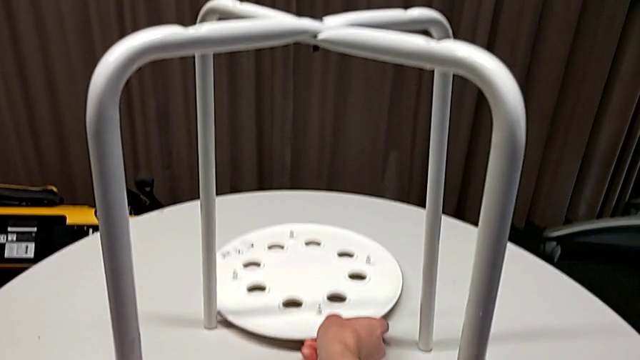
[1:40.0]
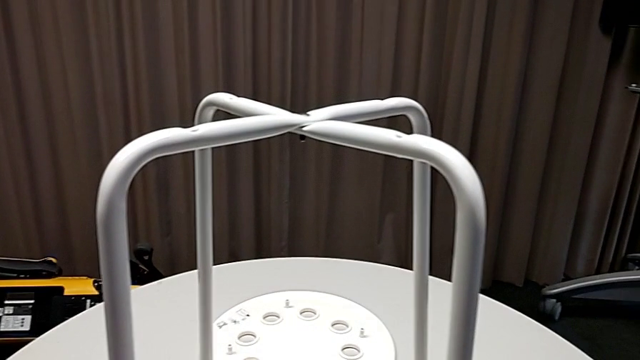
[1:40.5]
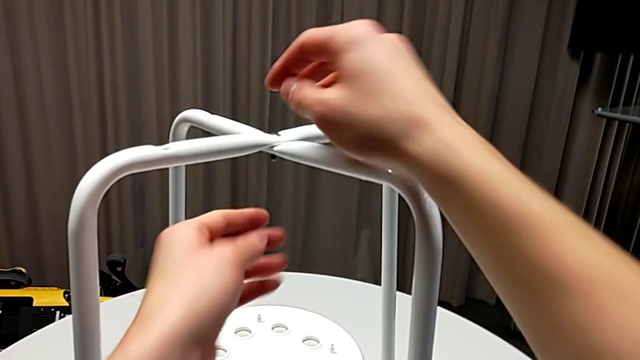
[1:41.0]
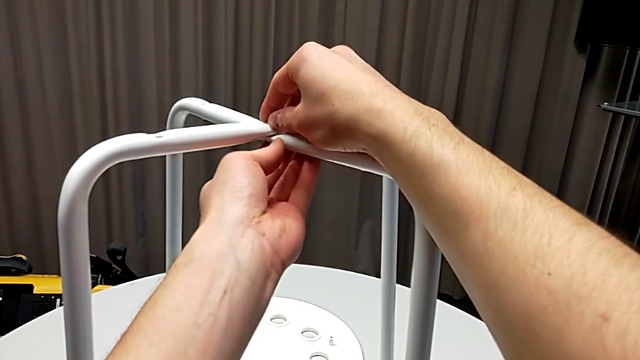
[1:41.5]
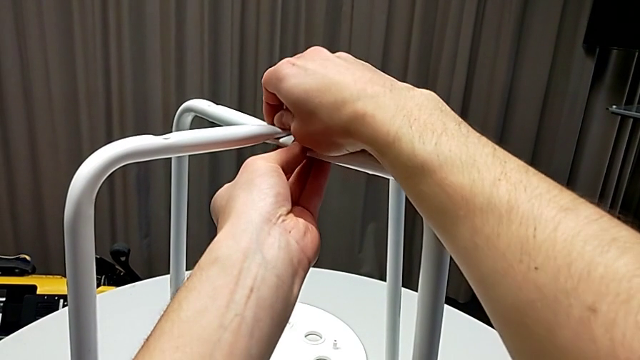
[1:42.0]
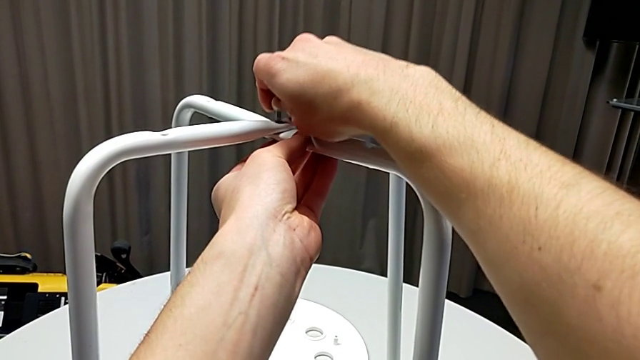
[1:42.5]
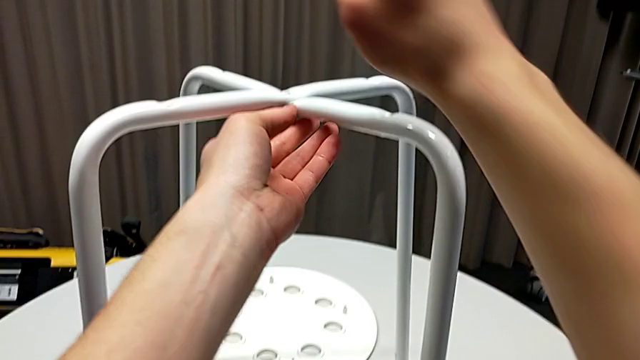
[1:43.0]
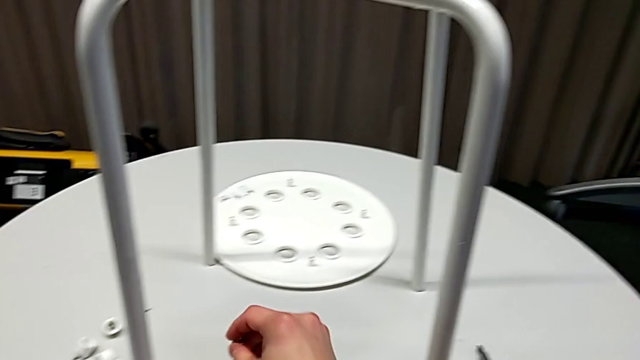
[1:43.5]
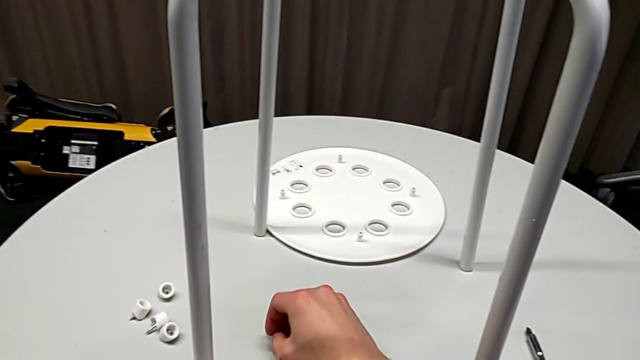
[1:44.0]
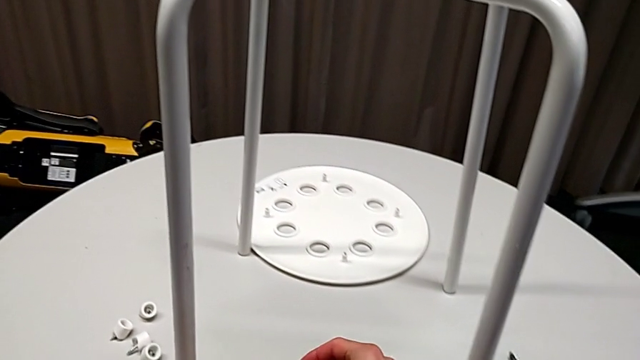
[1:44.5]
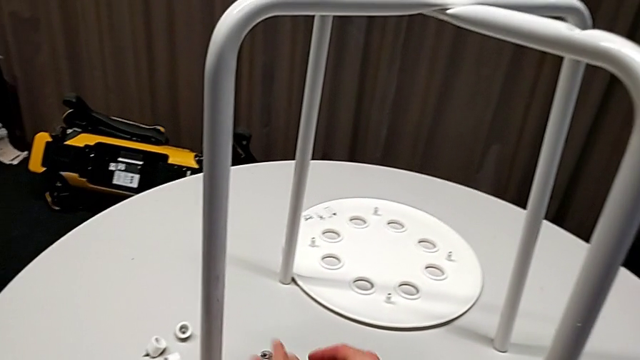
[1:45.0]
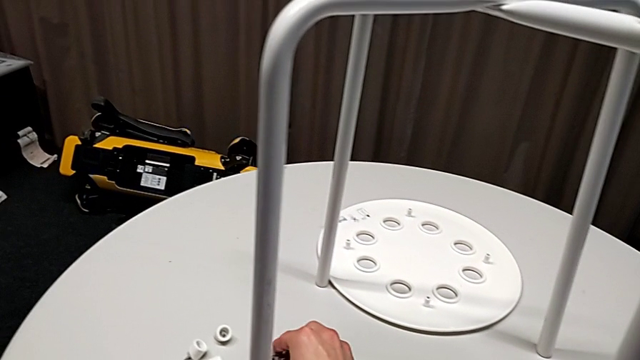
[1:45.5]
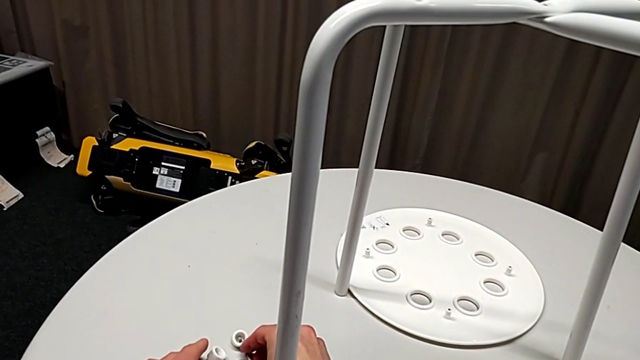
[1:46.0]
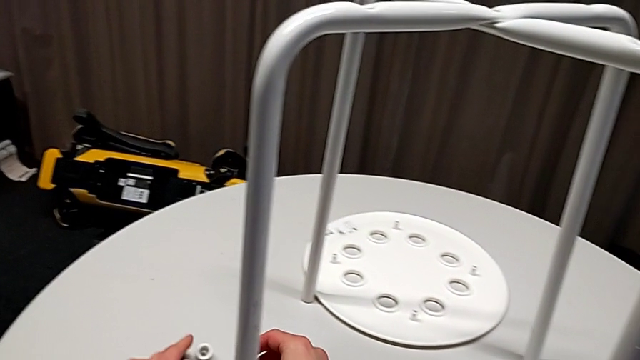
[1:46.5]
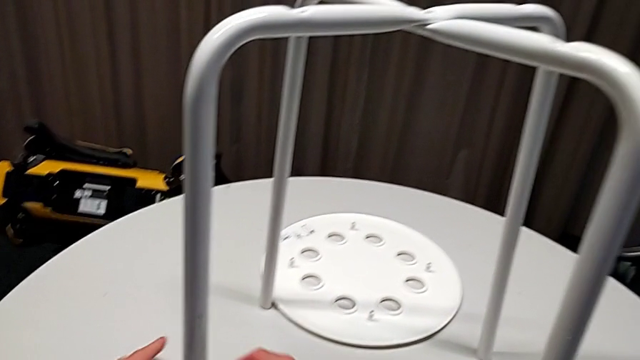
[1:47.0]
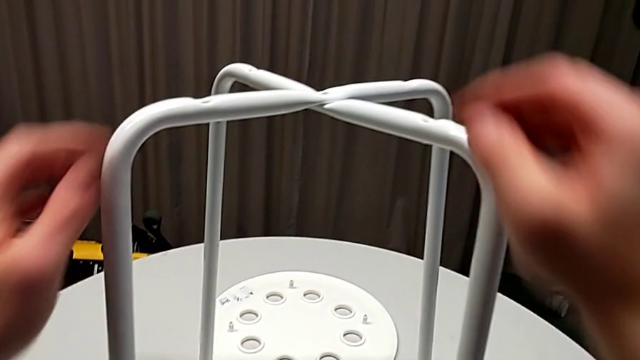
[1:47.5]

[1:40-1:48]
The camera wearer is disassembling the seat. They grab the screw, disassemble it, place it and slide it.

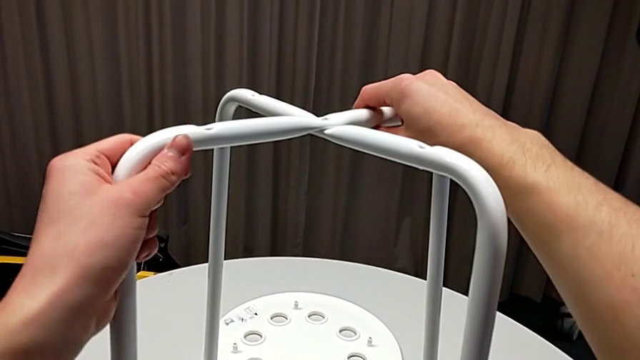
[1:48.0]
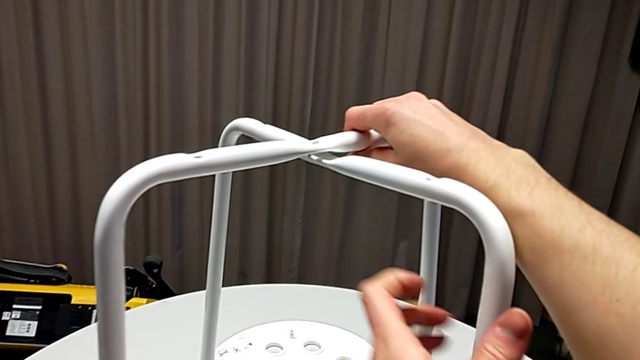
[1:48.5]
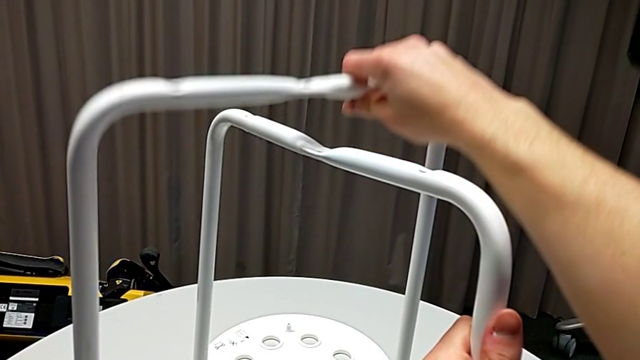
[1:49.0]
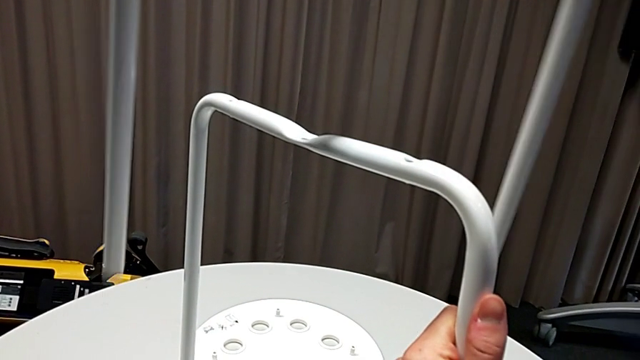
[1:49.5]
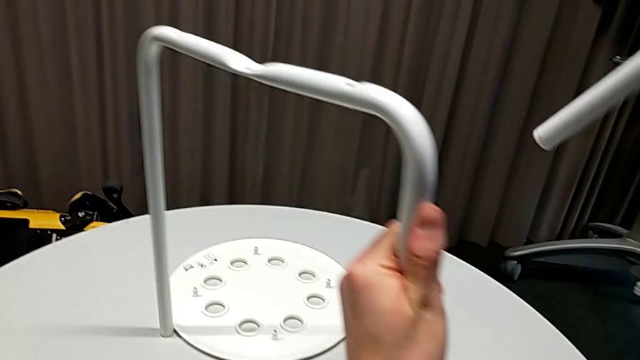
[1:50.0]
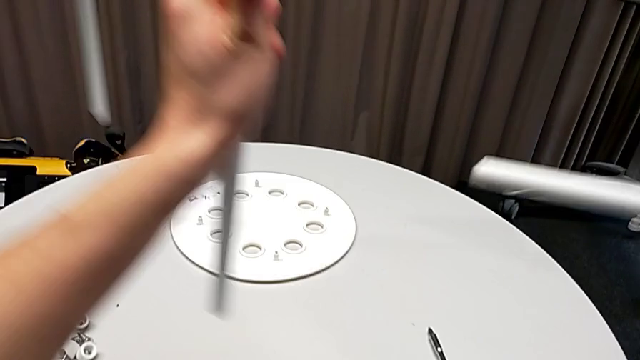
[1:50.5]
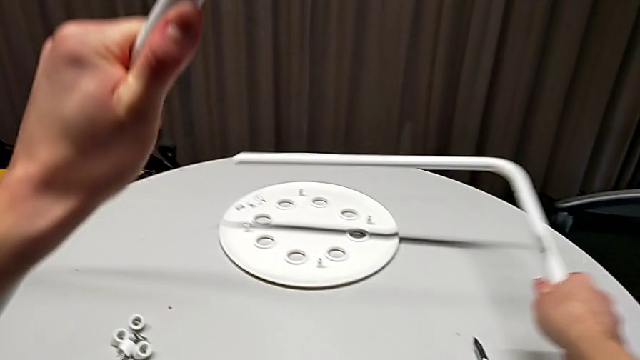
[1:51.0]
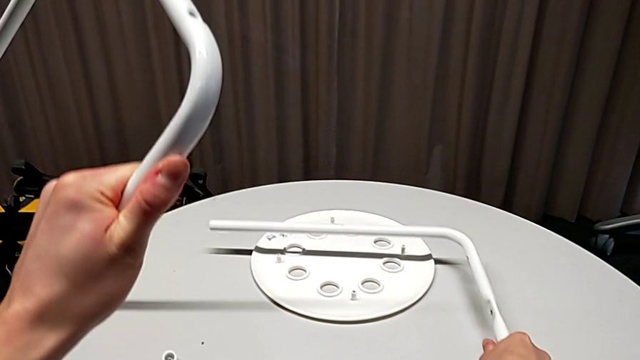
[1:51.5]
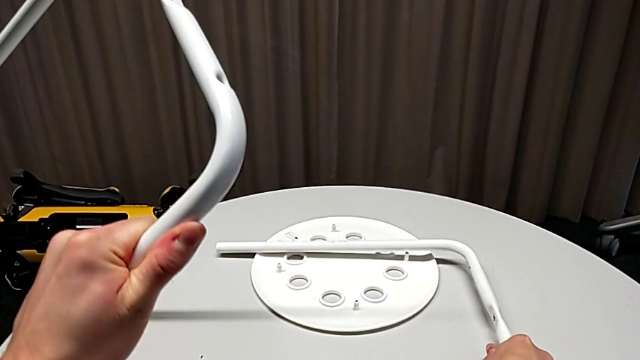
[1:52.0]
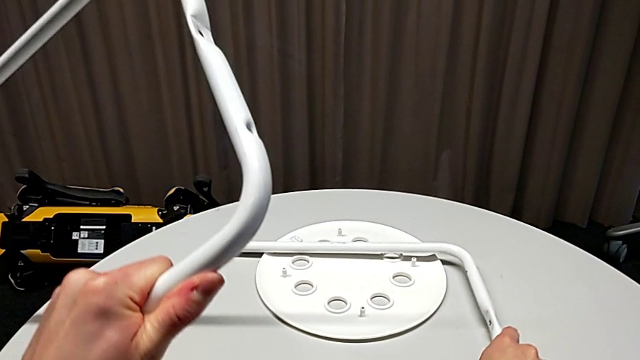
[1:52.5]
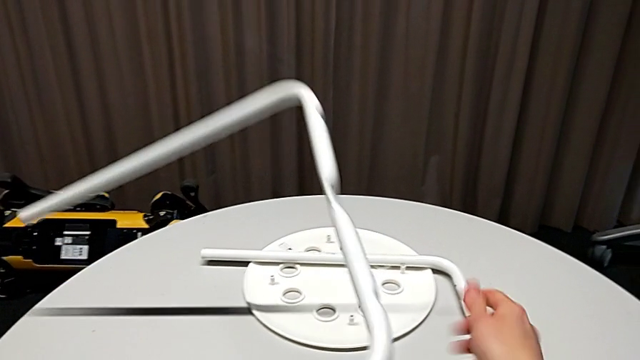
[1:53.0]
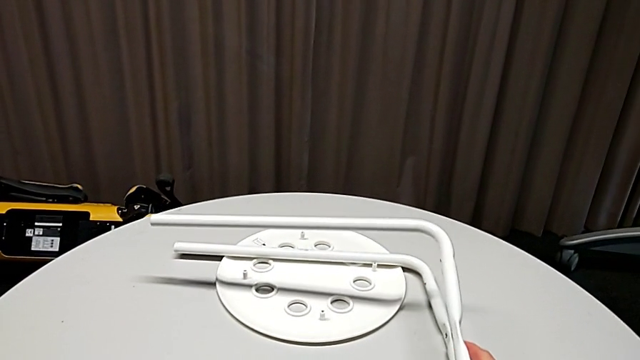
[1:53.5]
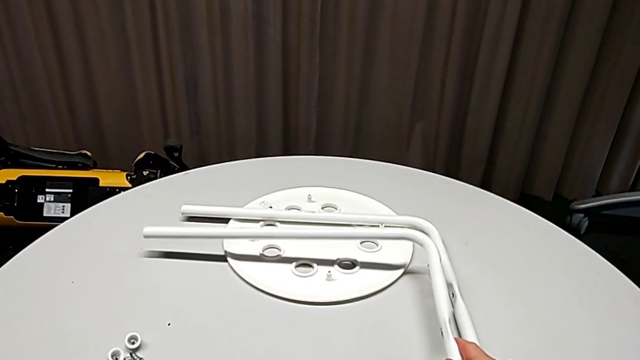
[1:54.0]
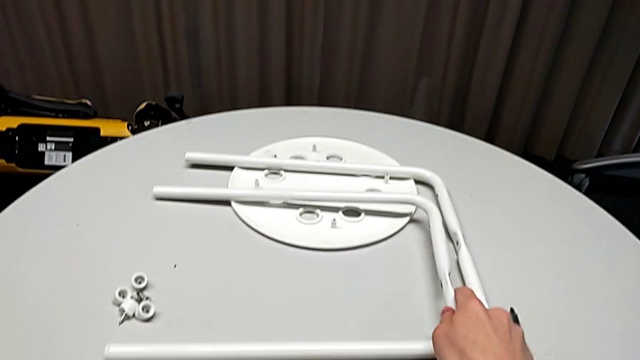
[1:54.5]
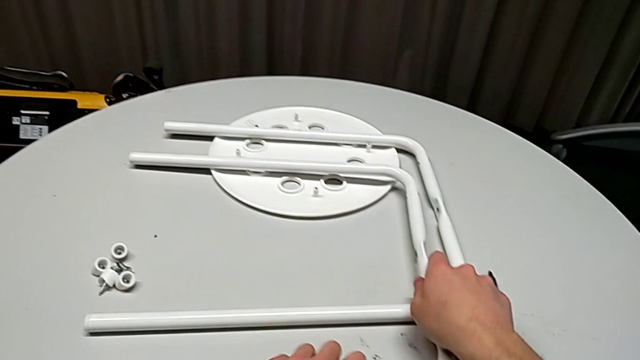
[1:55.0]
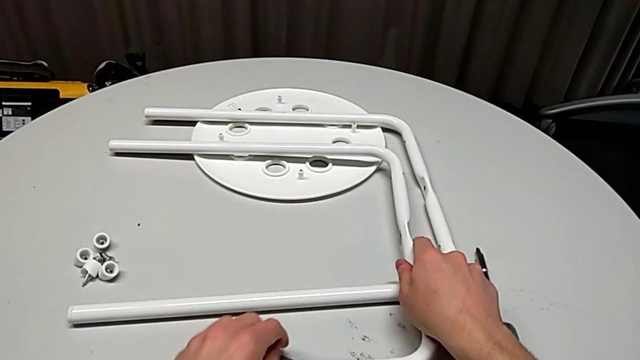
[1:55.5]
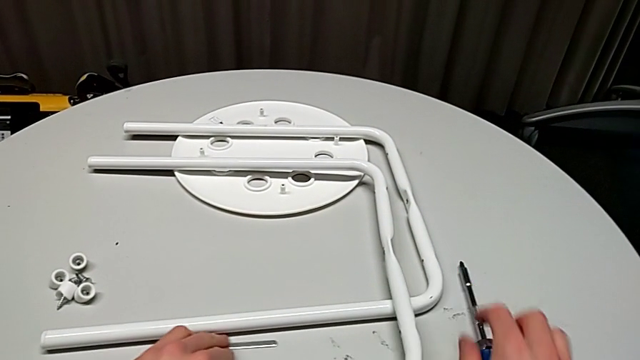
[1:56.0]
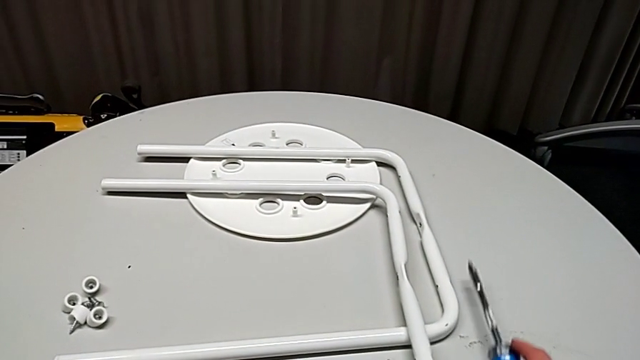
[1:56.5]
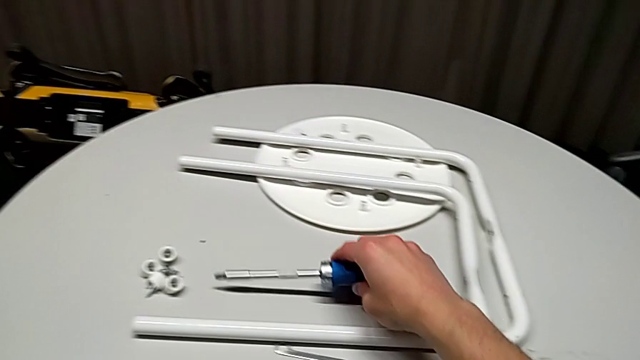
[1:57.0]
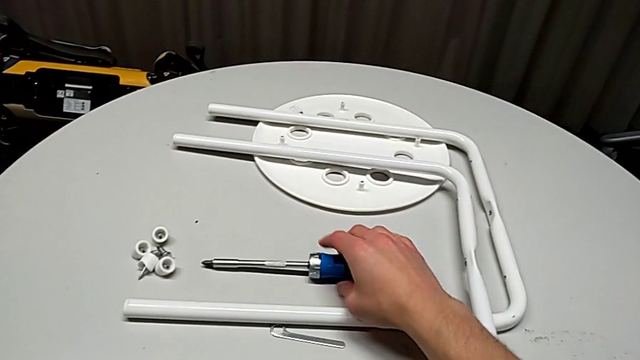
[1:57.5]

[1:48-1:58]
The camera wearer disassembles the legs. They disassemble the first leg with the right hand, hold the second leg with the left hand, grab the first leg, place the second leg, align the first leg, grab the screwdriver and place it.
